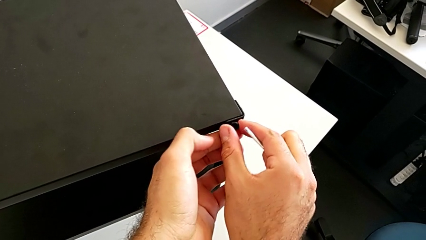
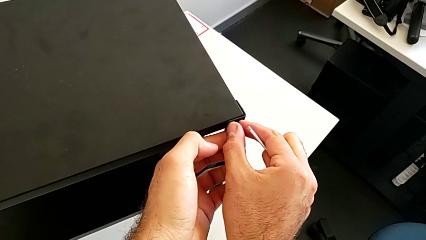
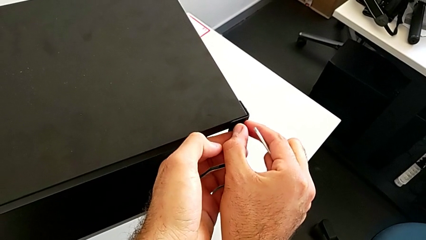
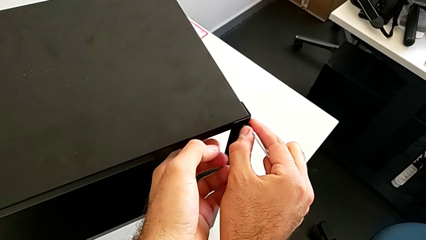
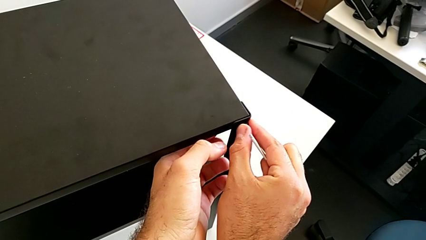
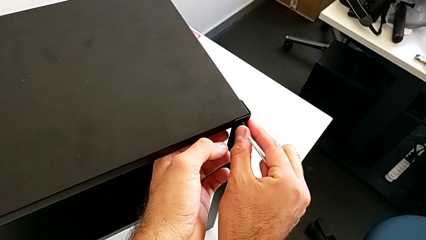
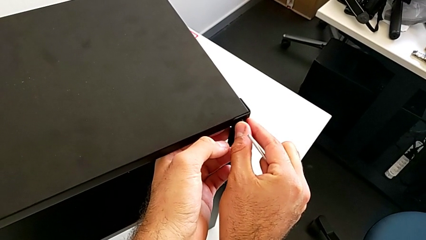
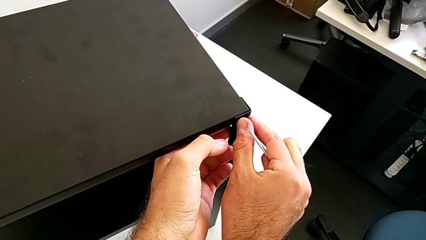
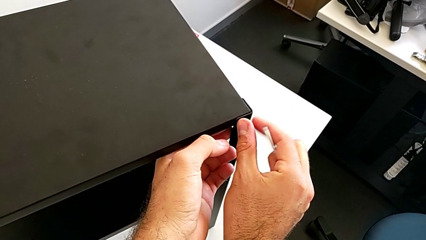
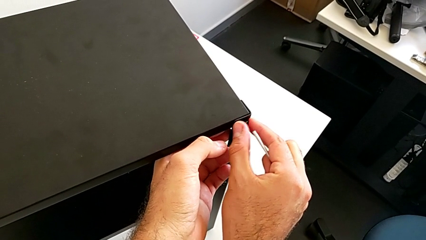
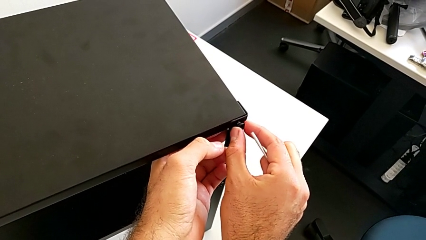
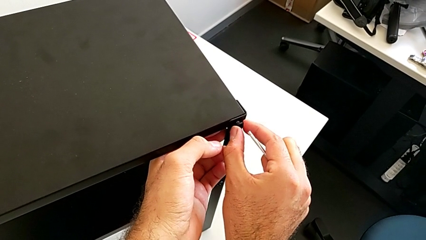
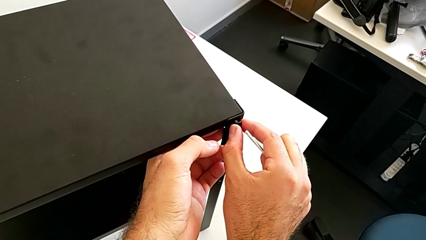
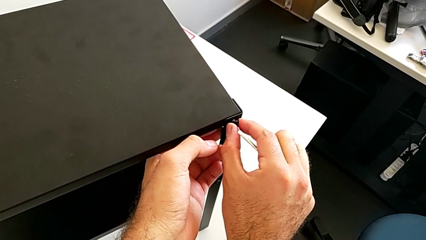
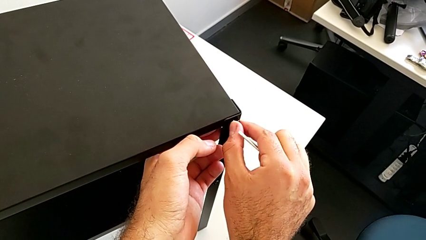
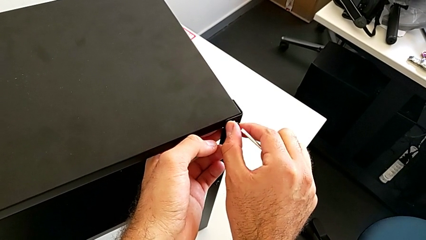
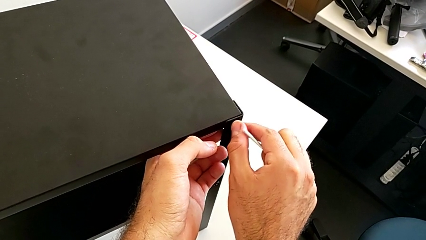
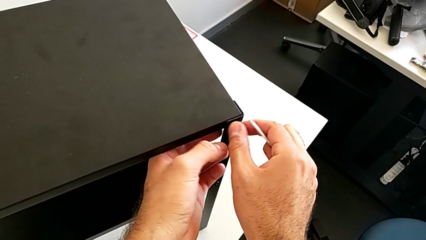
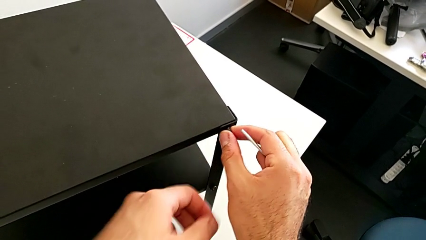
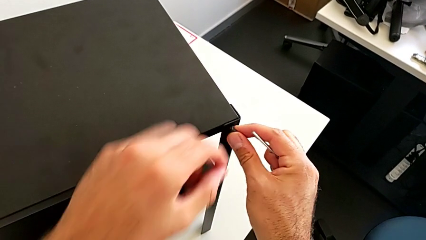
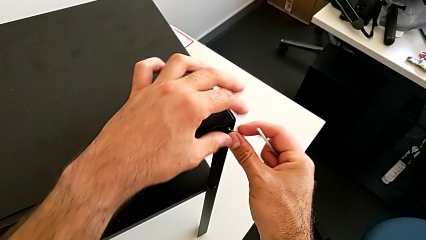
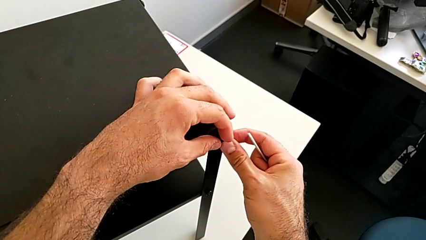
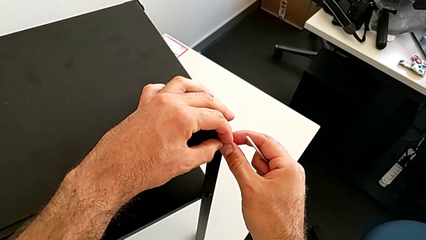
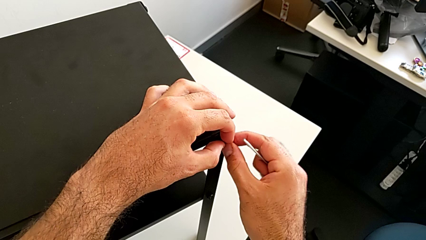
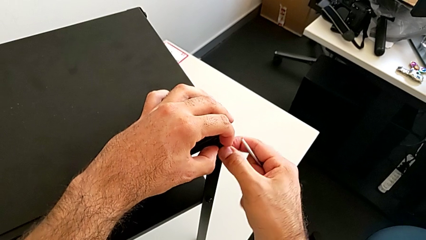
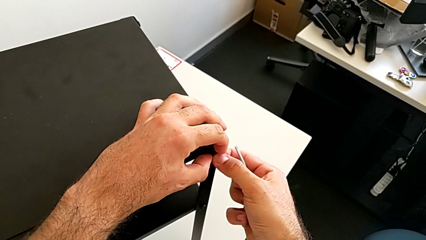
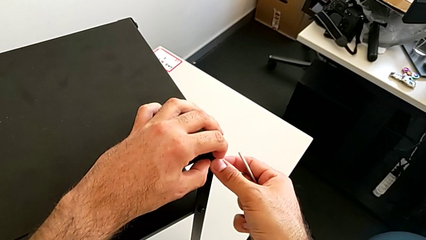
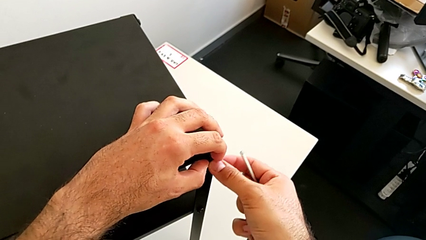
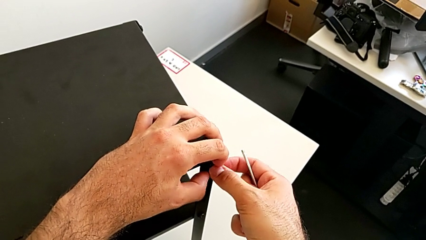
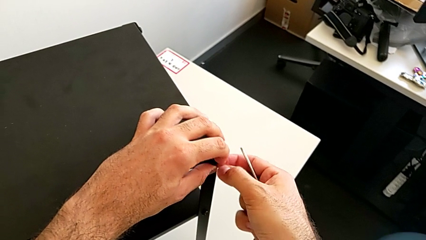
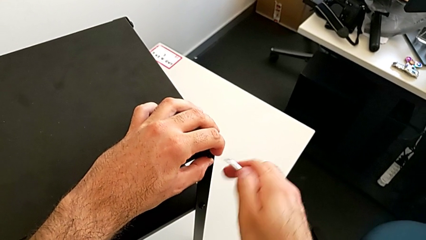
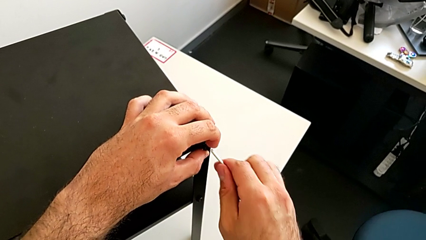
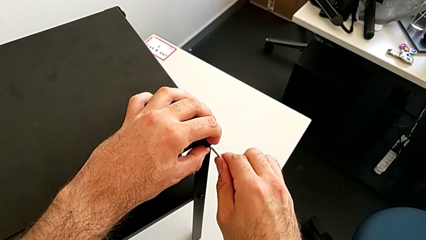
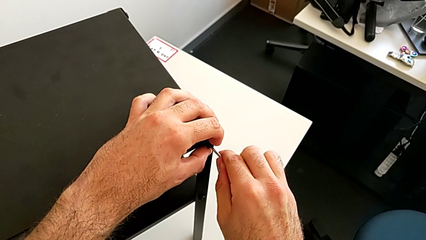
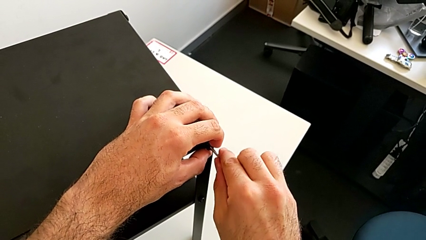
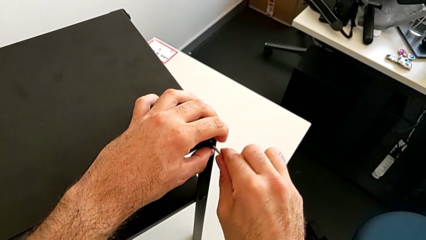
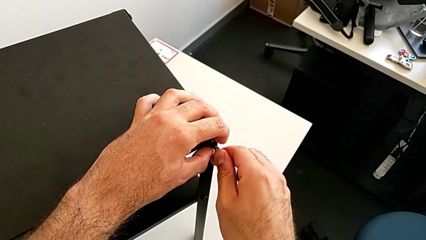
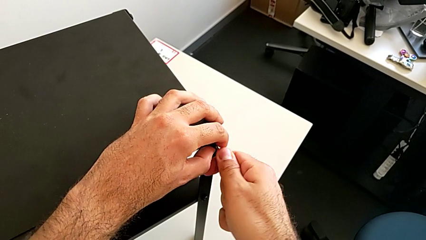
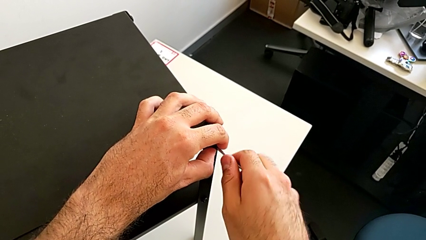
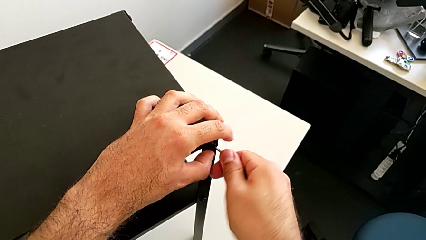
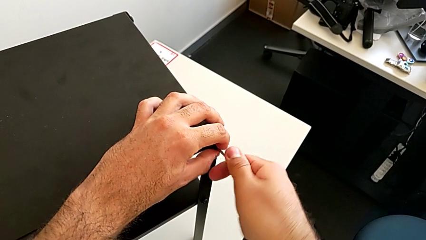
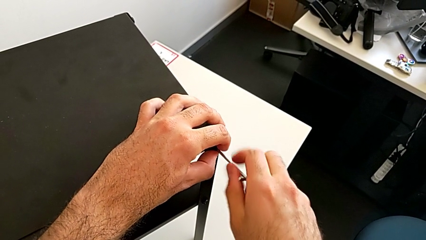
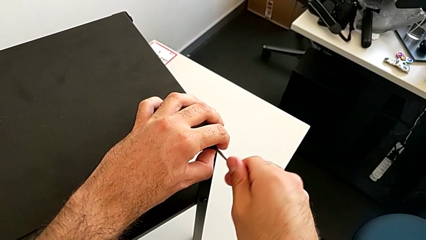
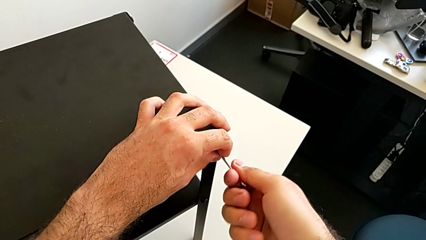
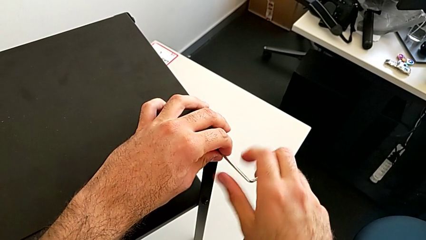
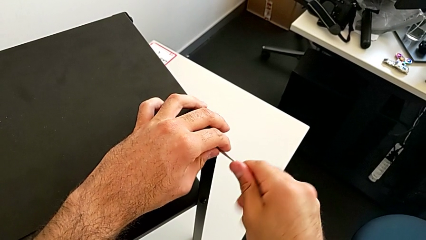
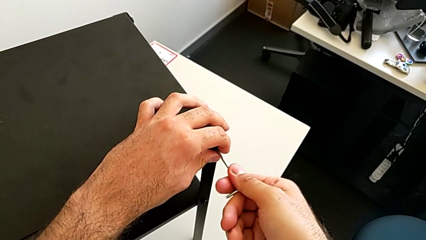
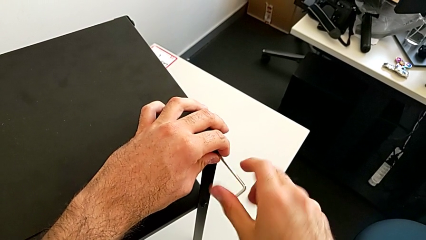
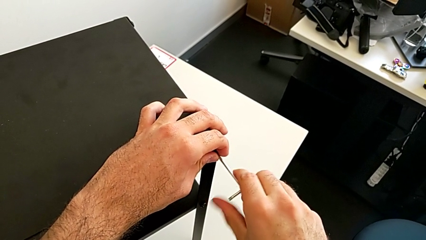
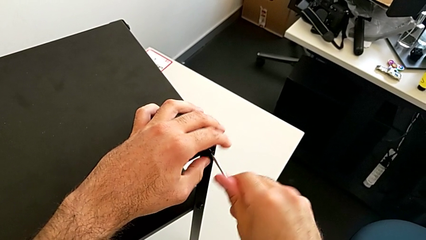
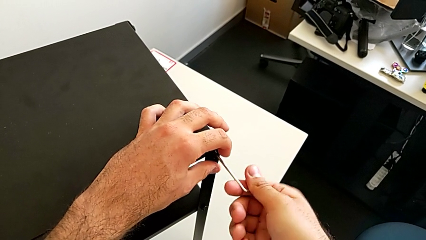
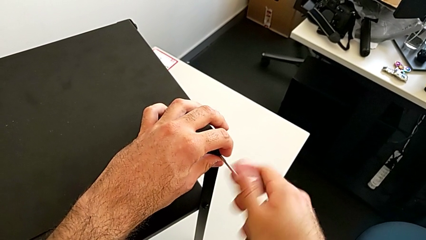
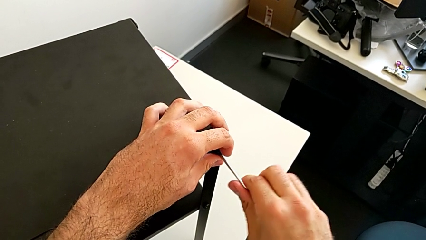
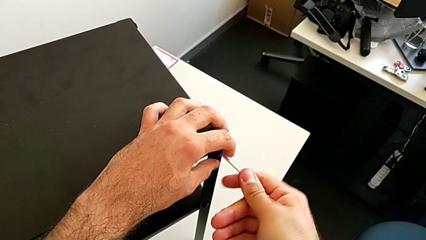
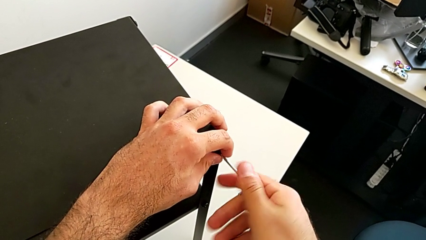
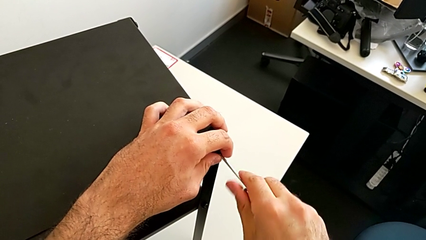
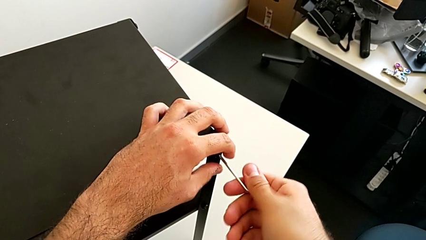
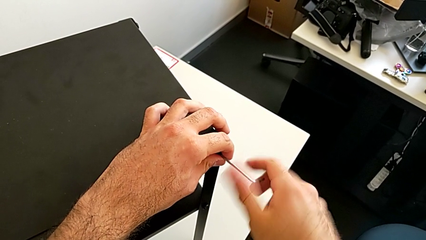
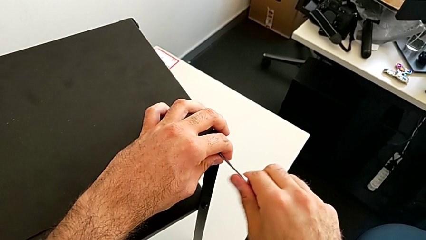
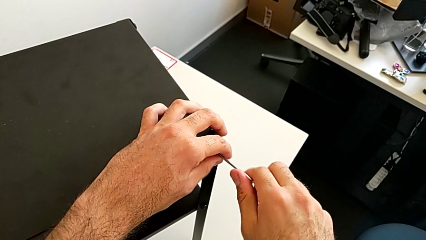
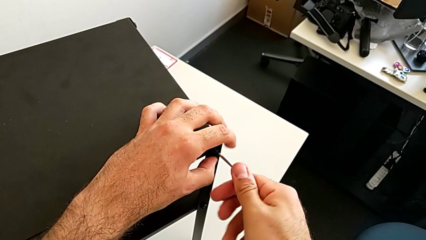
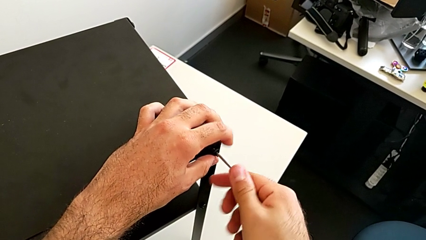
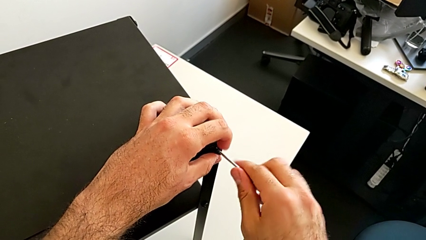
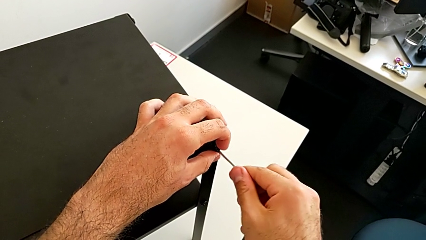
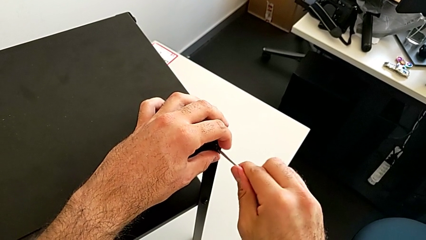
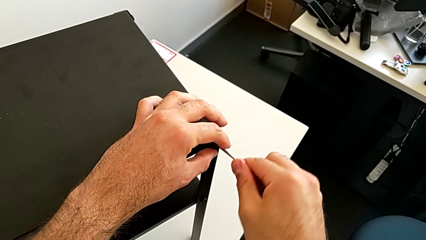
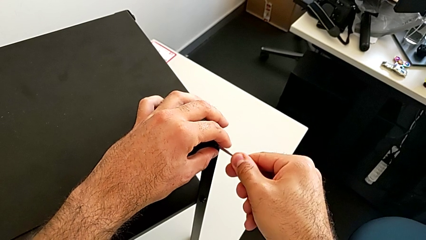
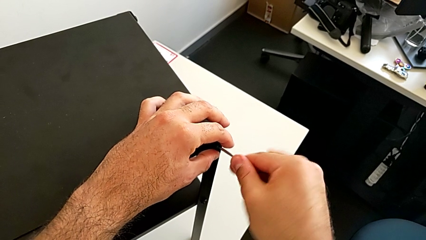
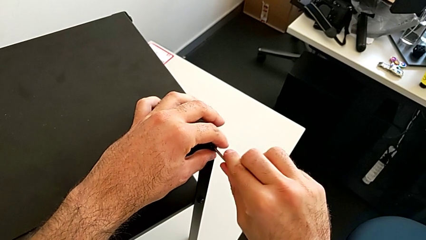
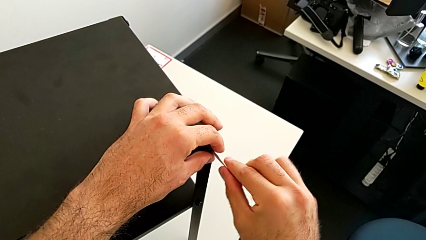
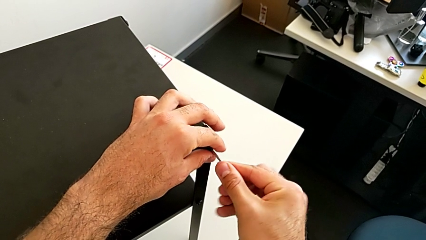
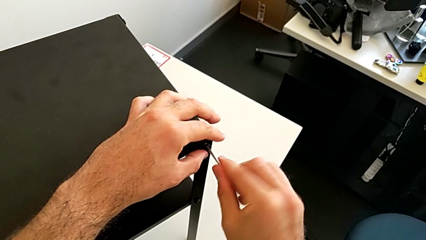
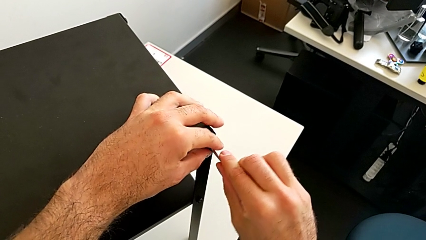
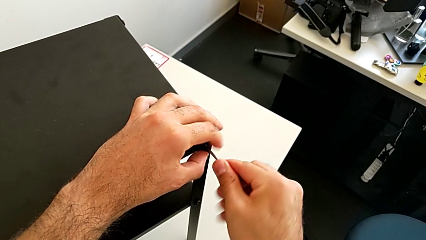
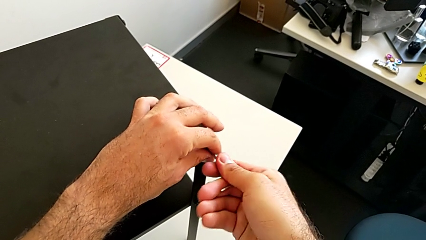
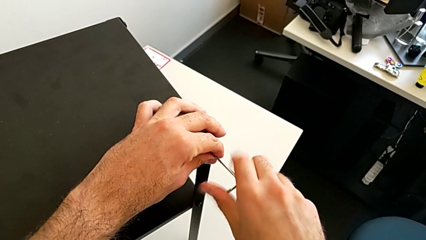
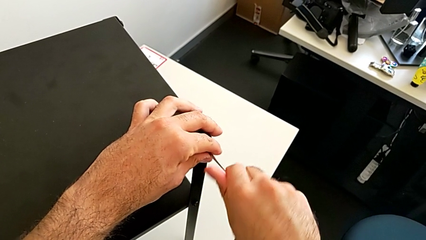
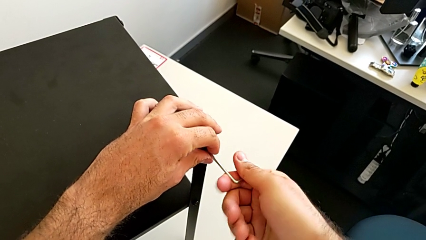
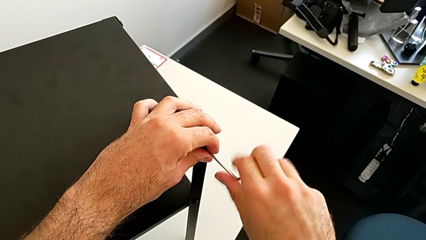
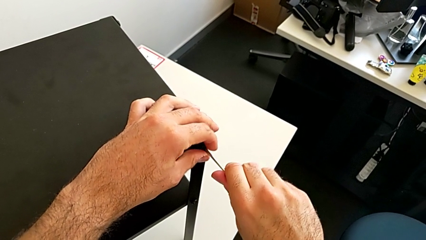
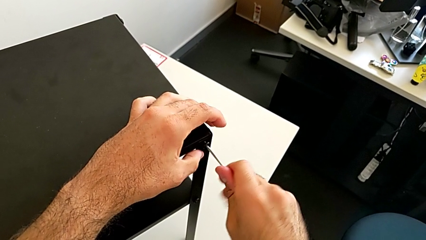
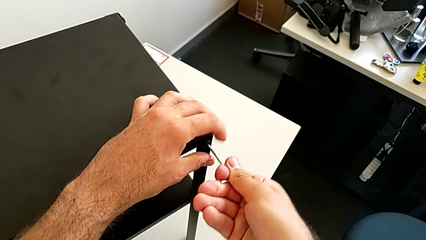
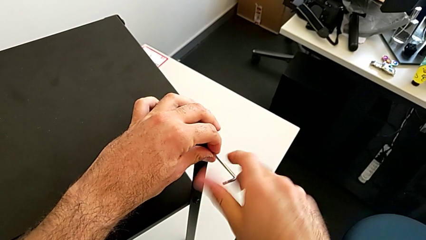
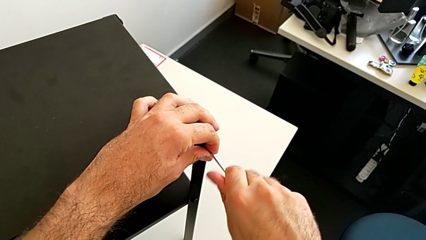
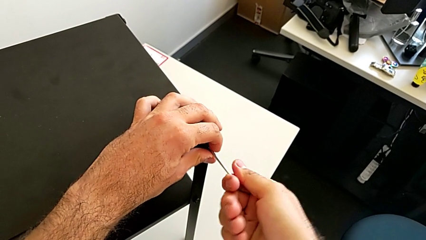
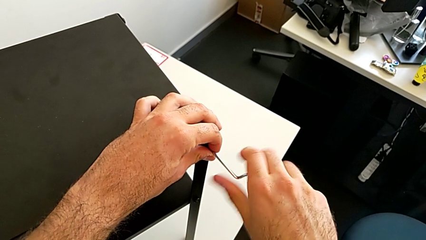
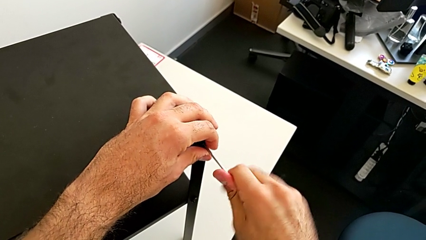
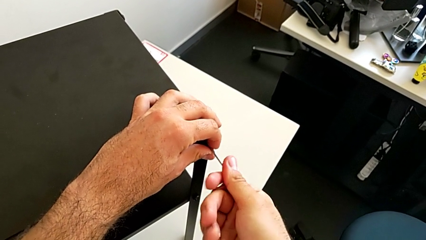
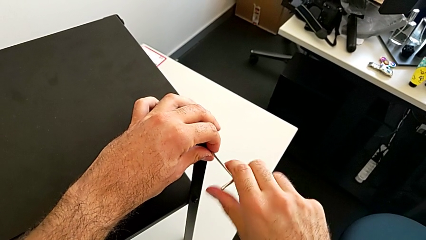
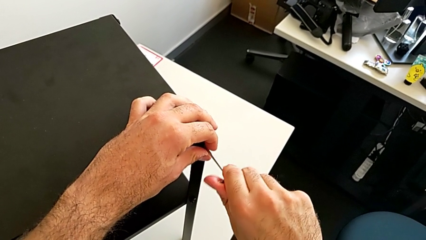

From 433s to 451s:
The camera wearer is placing the top tray. They keep inserting the hex socket head, insert the Allen wrench and begin to screw the hex socket head.
